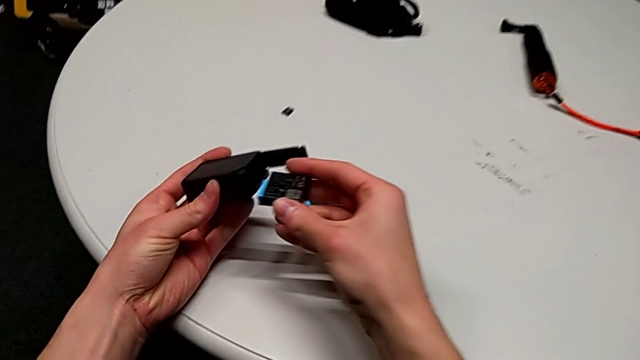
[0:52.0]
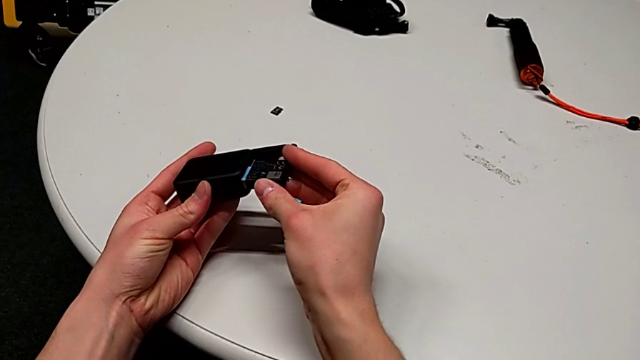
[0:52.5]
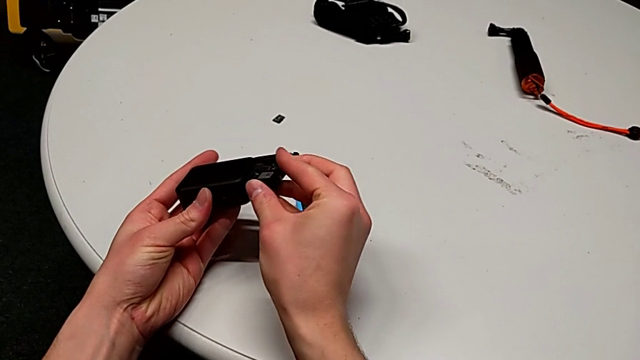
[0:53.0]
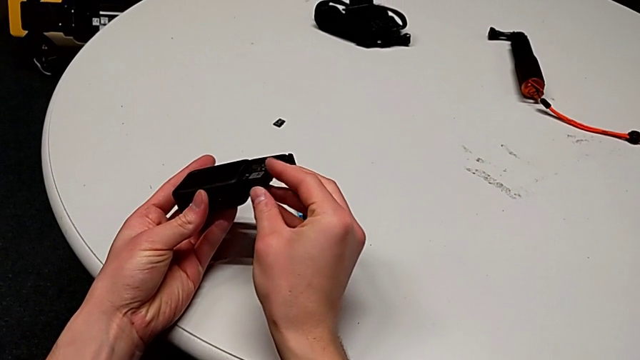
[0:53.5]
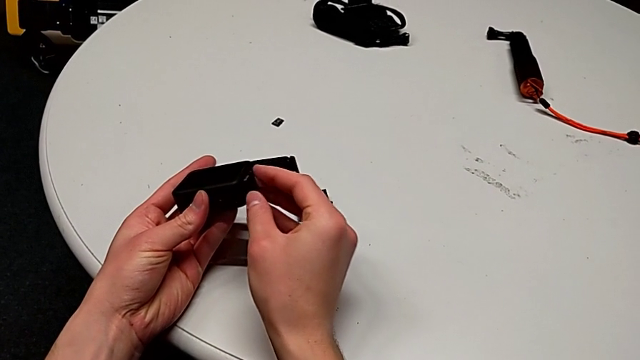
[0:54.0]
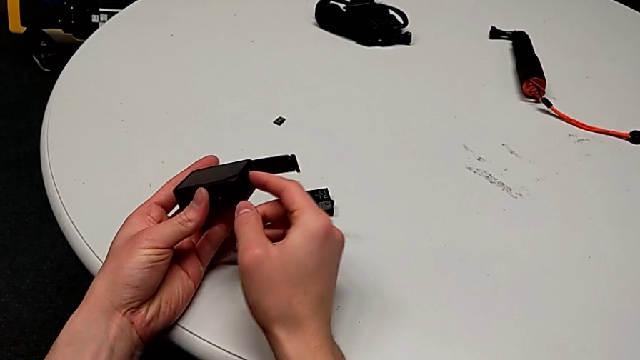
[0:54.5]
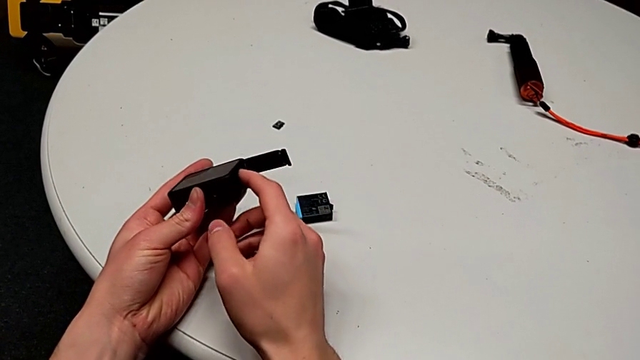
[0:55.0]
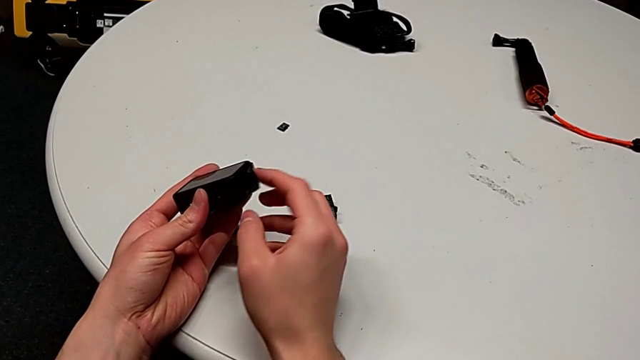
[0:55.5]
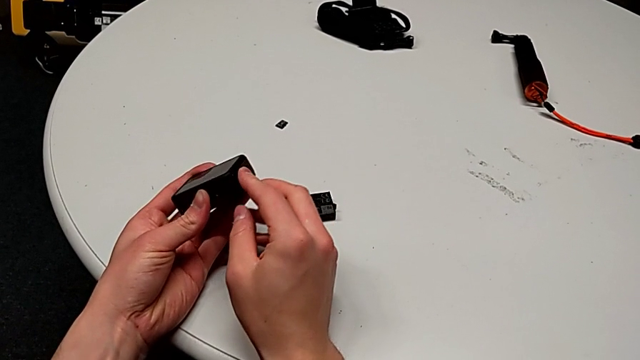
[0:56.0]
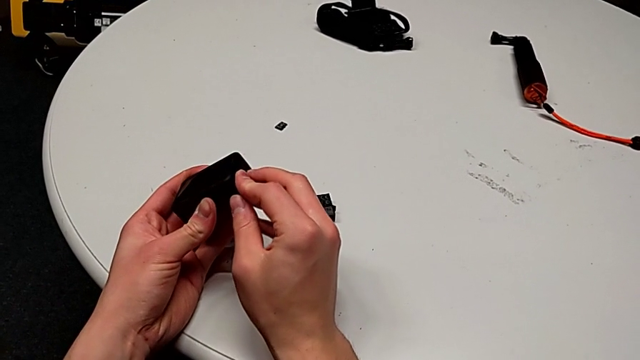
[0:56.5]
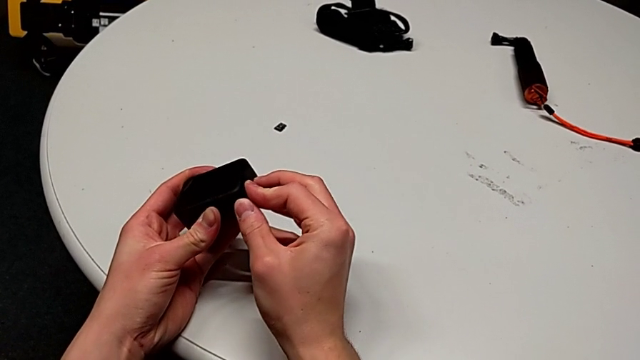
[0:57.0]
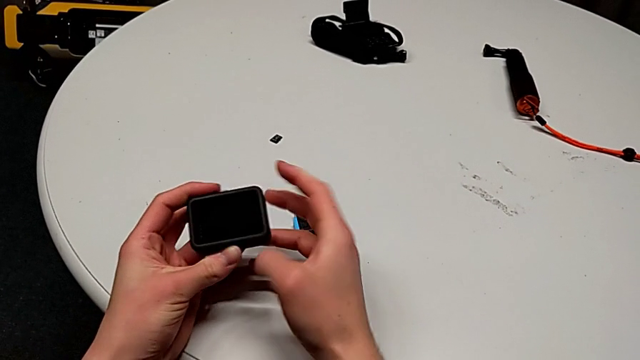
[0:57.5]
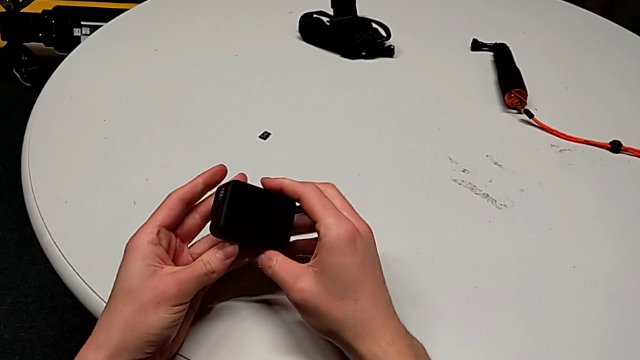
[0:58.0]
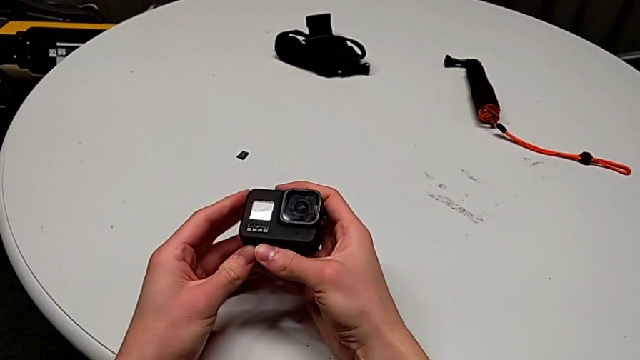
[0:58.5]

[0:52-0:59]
The camera wearer is exchanging a battery. They insert the new battery, close the battery door and rotate the GoPro.

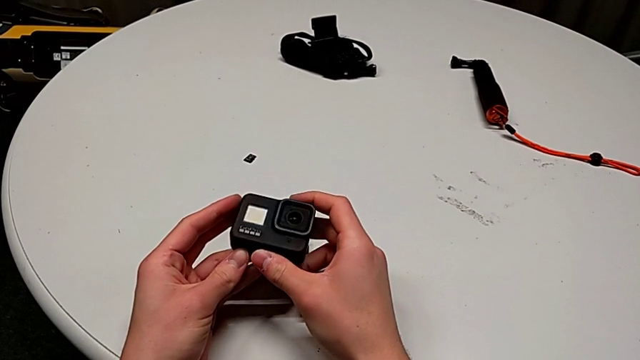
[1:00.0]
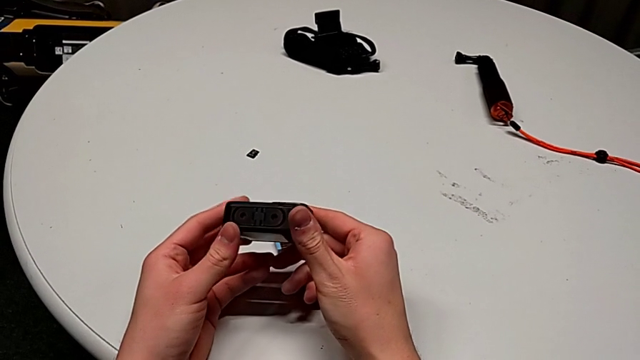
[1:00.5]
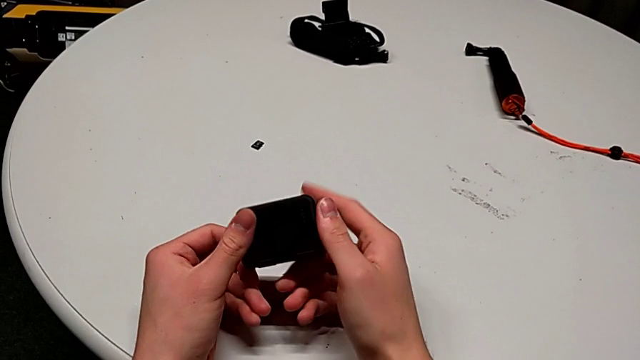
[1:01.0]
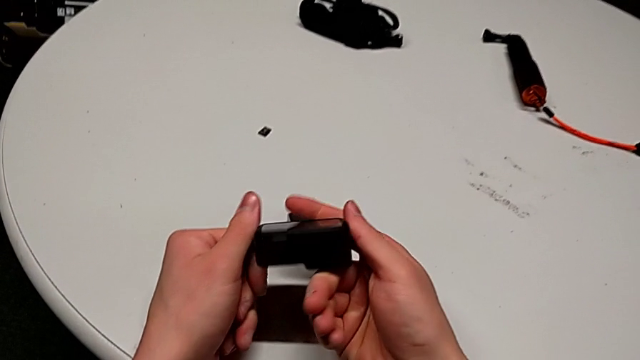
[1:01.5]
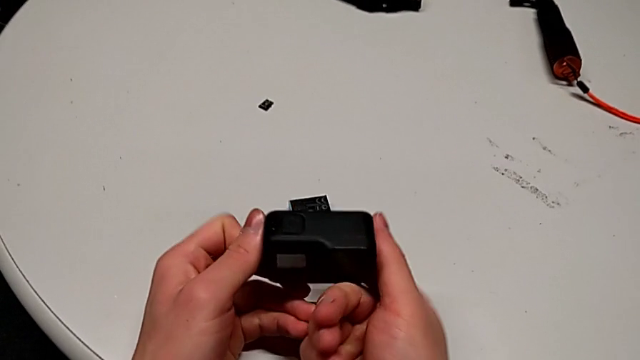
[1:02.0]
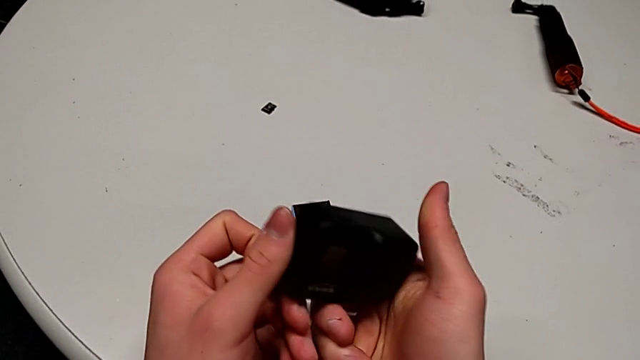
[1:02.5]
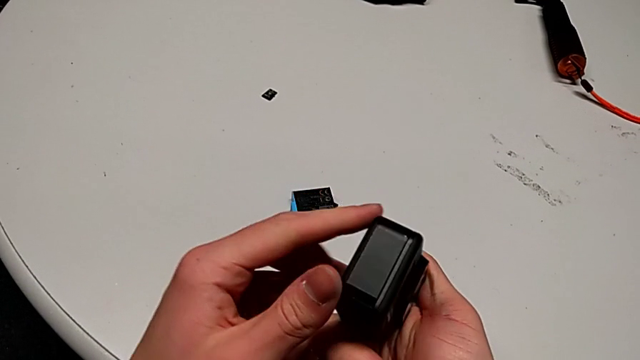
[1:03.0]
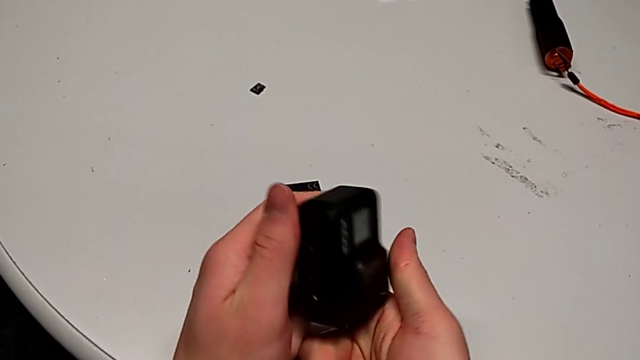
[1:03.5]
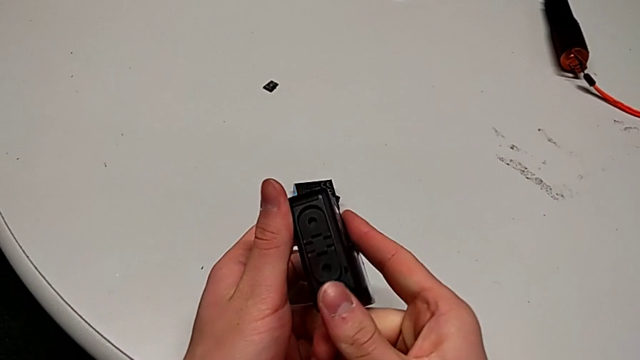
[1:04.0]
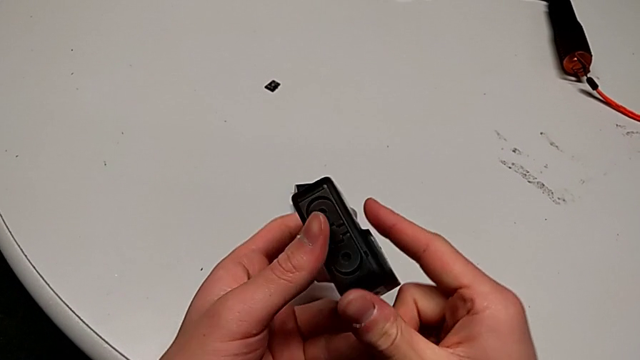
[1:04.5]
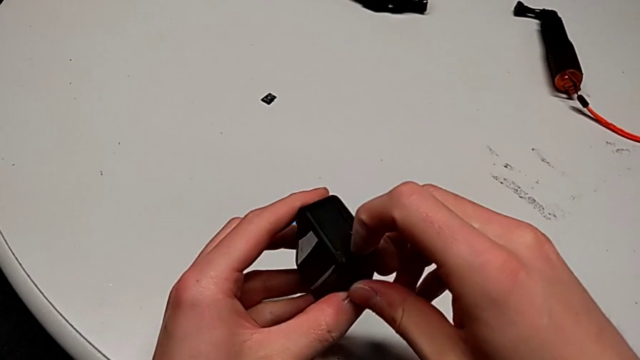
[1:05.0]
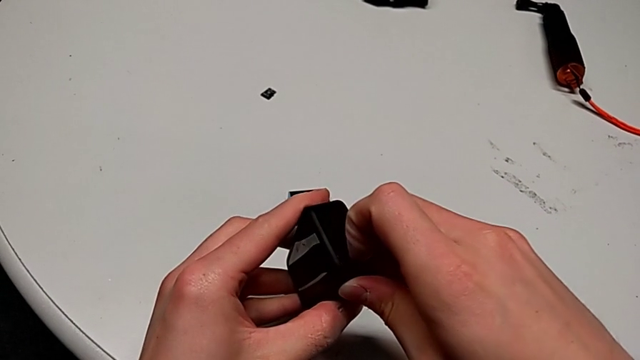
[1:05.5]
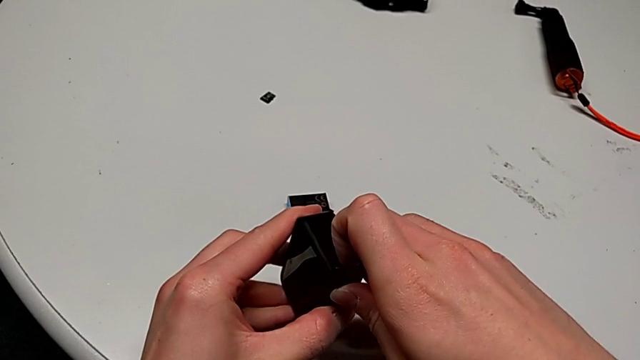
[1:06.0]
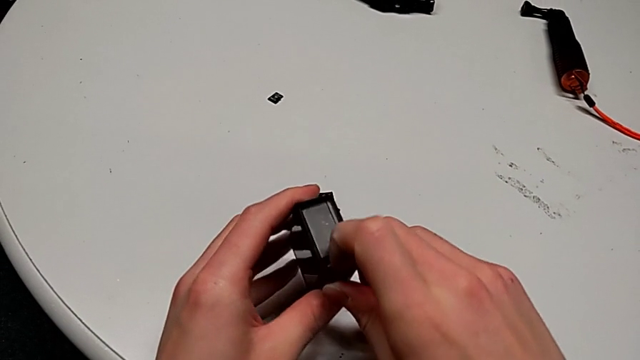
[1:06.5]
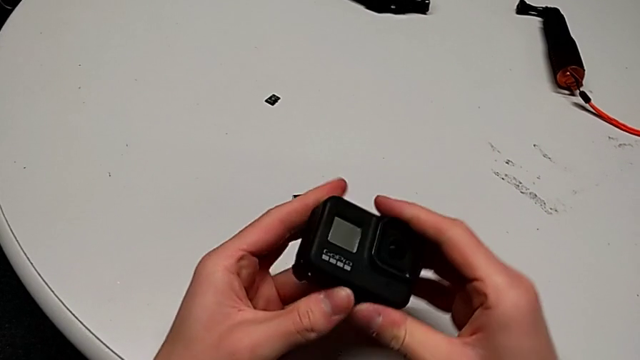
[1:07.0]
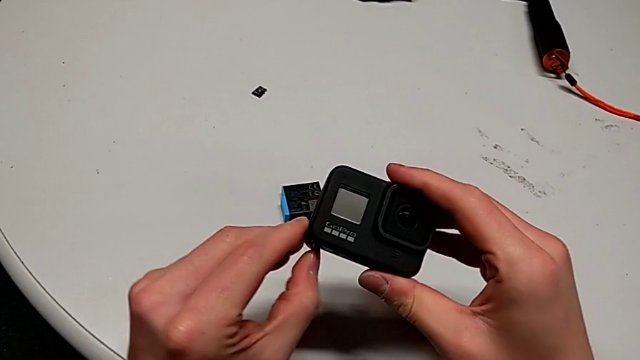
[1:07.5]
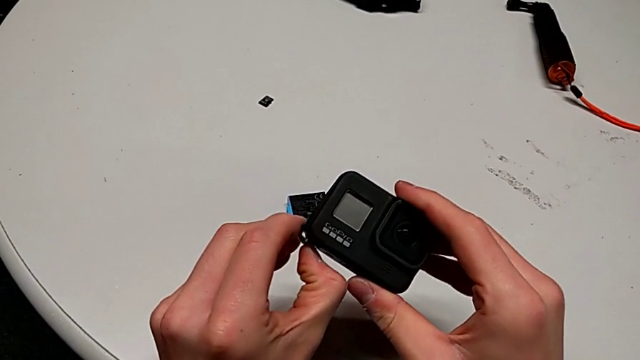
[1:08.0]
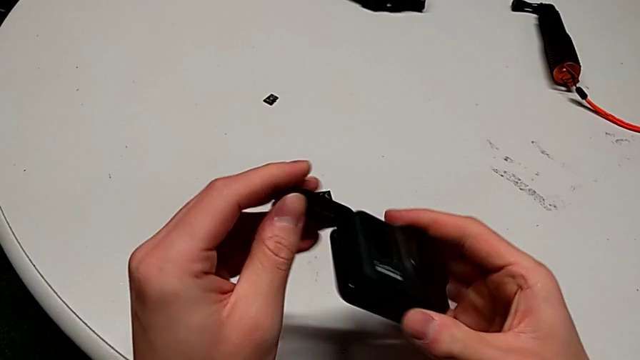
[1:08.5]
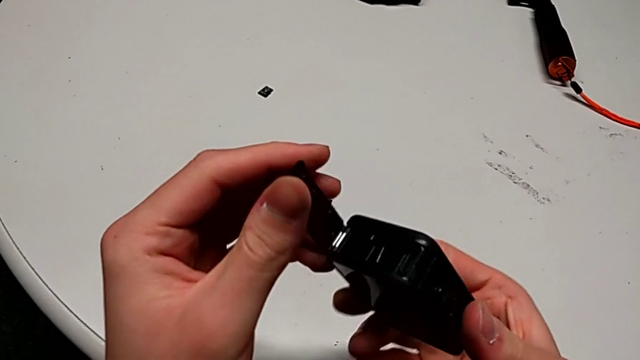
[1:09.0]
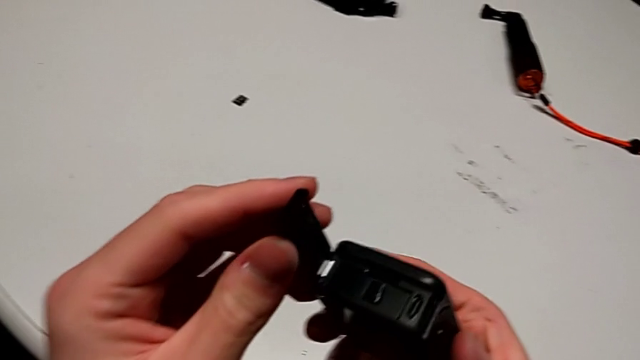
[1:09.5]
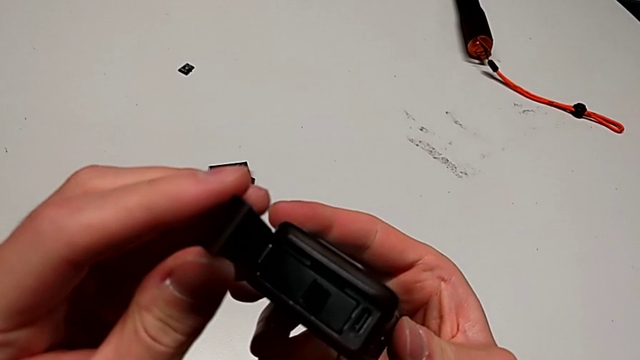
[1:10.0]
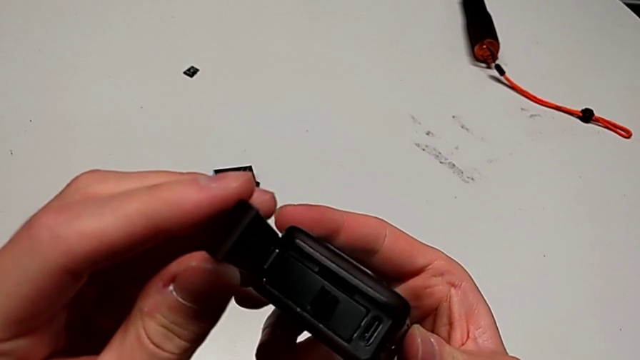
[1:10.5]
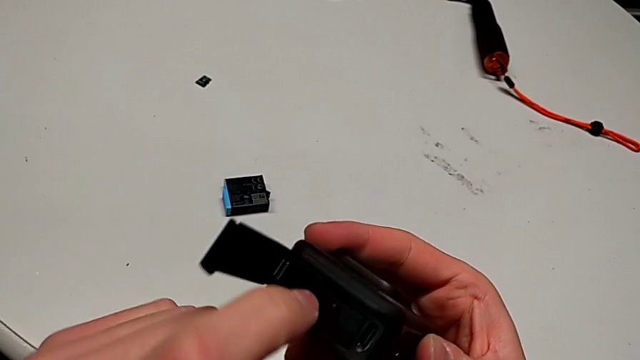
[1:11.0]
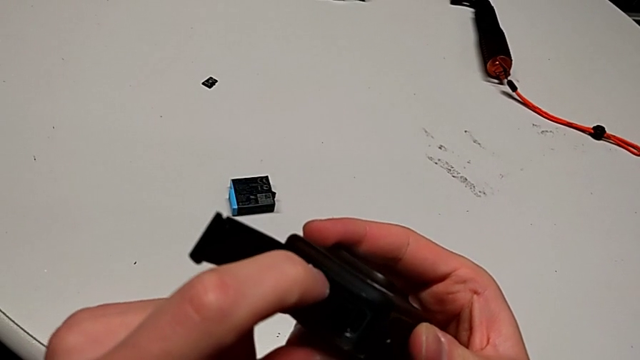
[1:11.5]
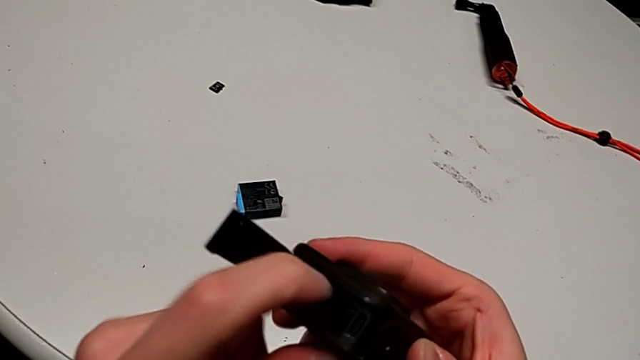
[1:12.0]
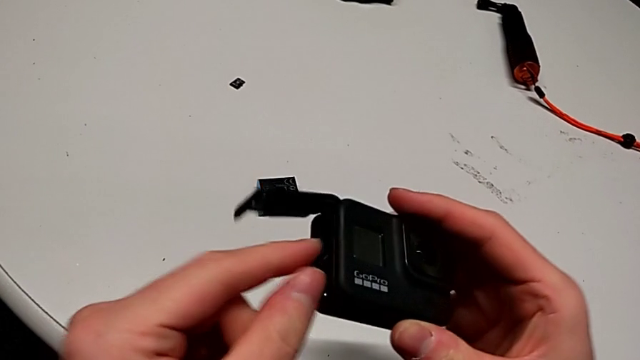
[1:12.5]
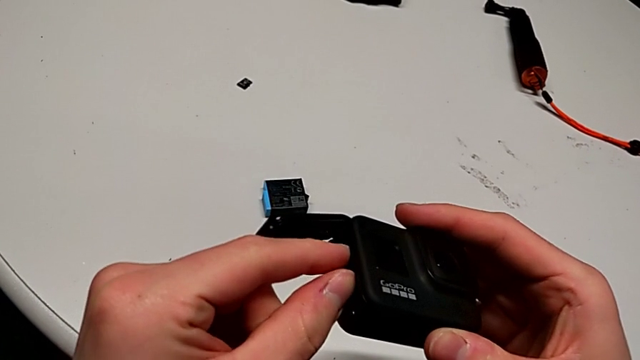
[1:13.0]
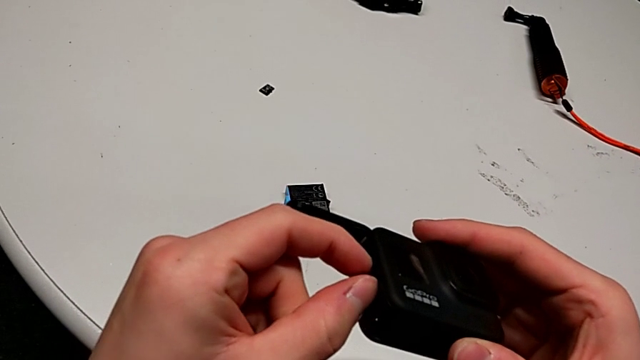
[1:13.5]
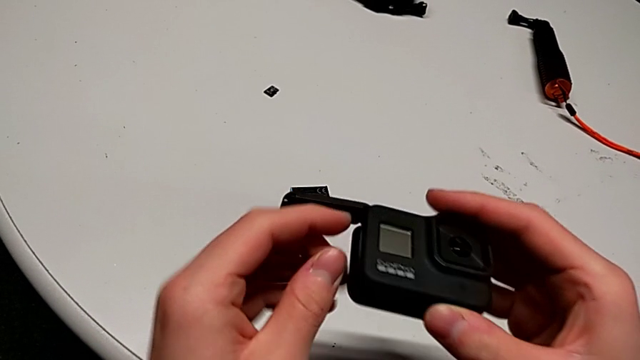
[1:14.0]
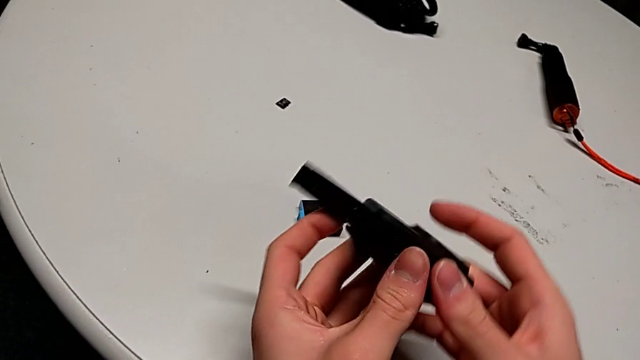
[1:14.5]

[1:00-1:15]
The camera wearer is exchanging an SD card. They inspect the GoPro, unlock the battery door, open it, press the SD card and begin to withdraw it.
